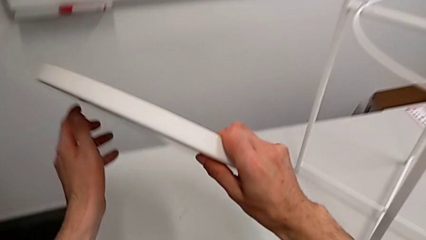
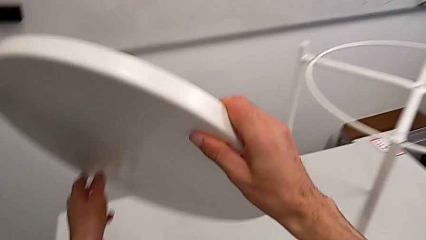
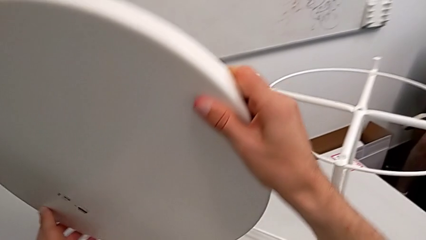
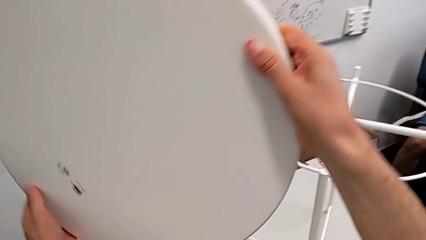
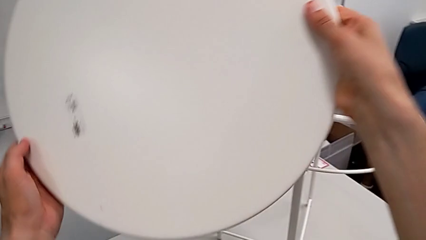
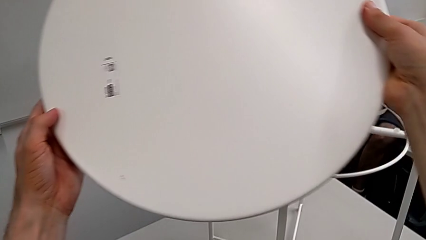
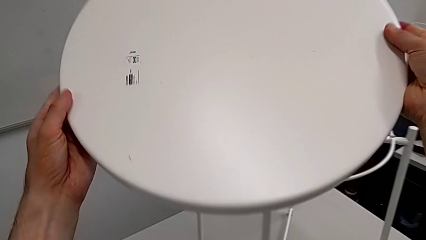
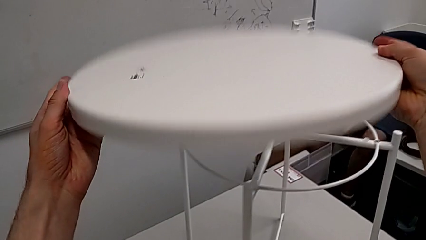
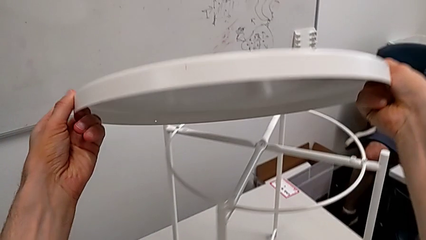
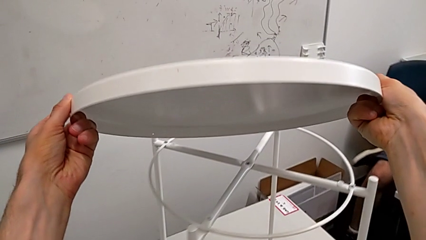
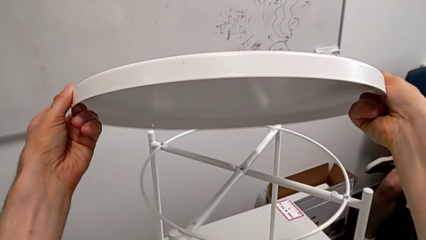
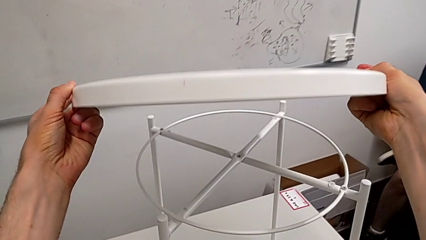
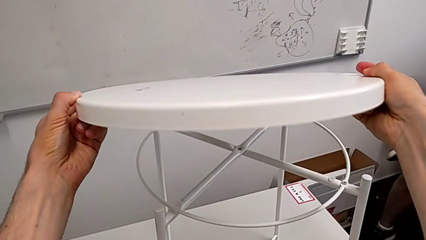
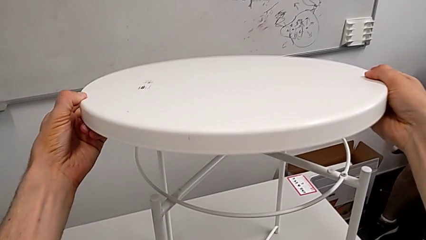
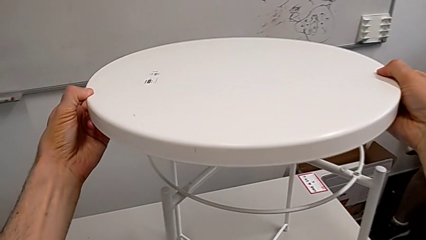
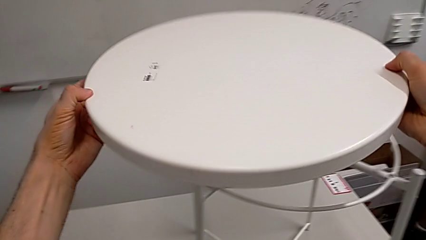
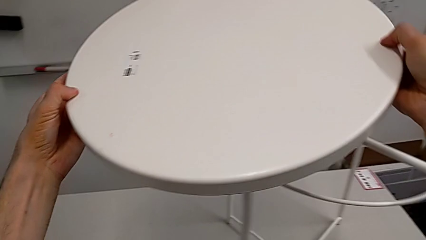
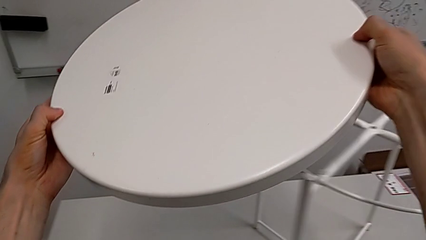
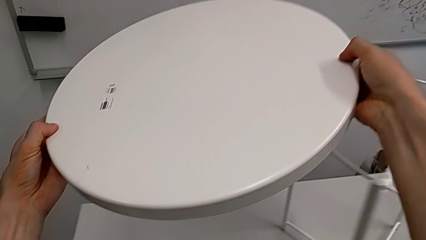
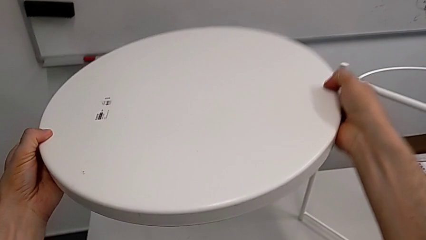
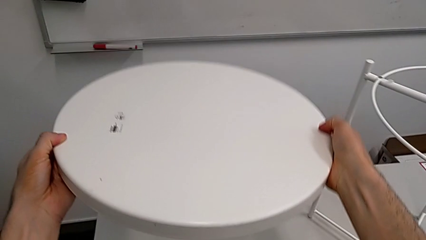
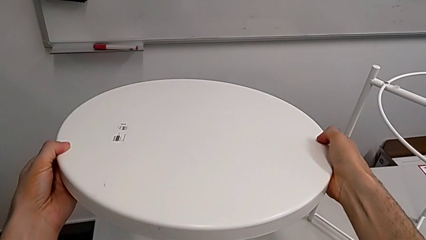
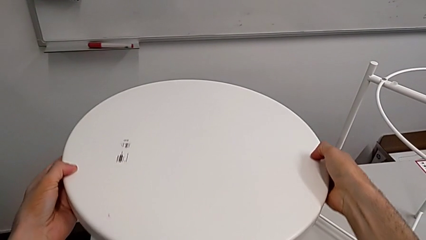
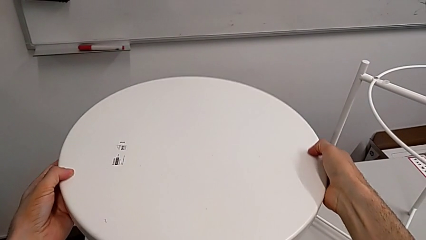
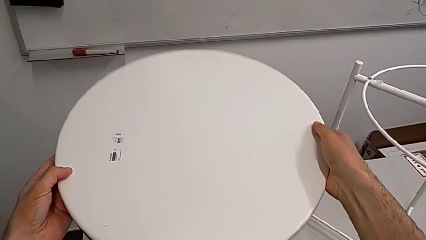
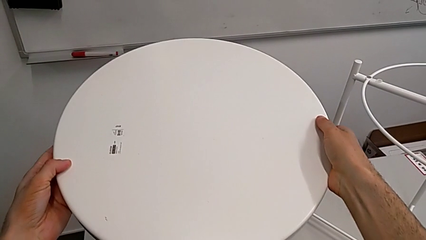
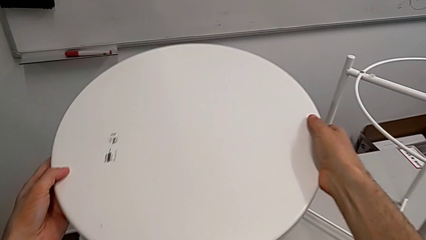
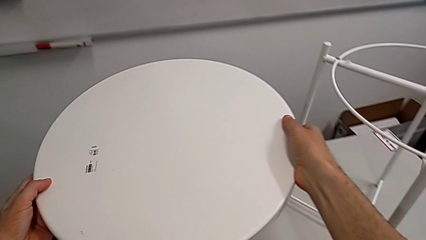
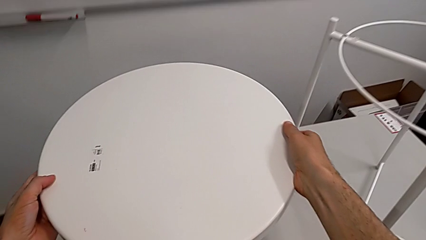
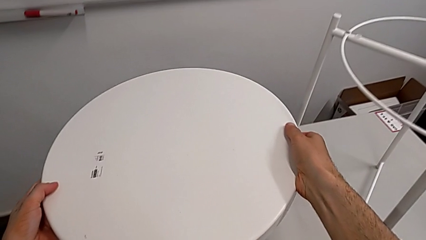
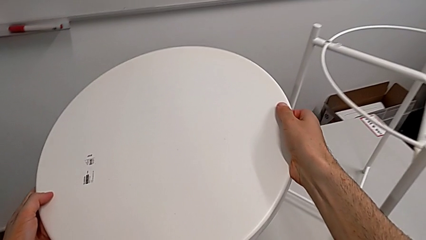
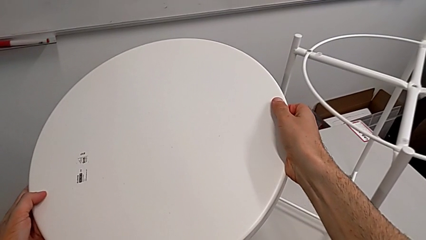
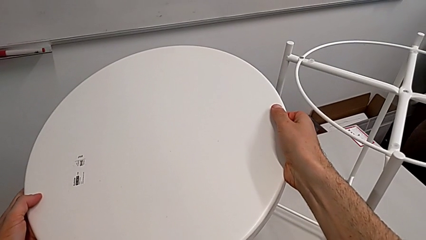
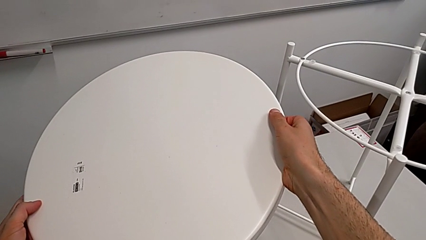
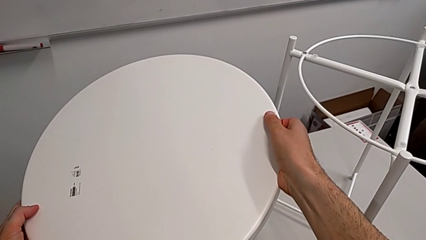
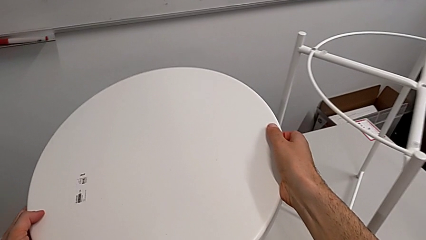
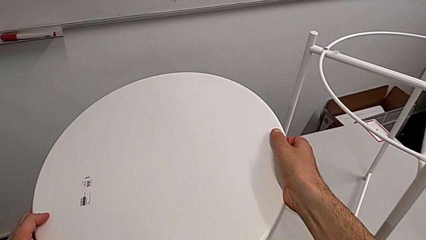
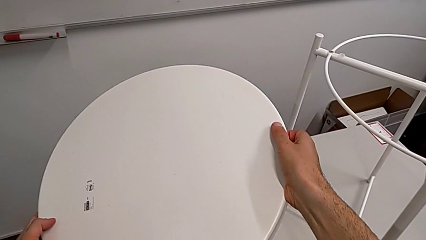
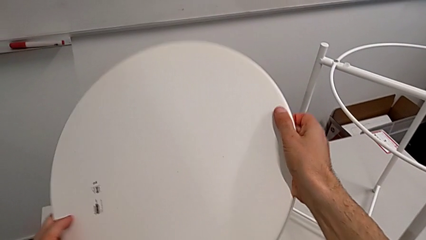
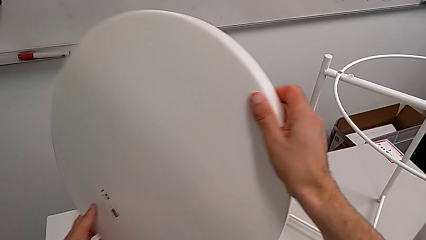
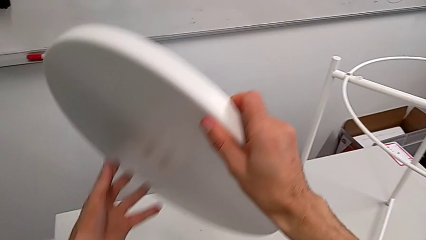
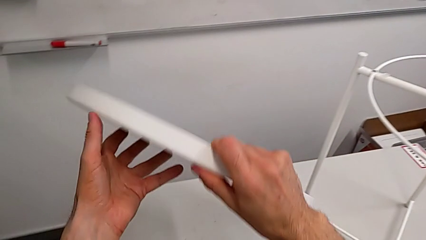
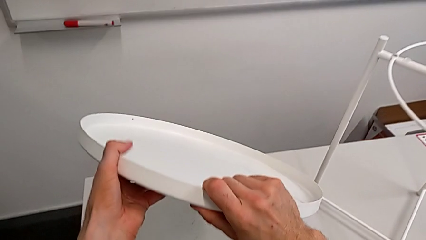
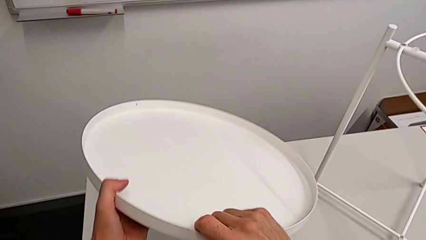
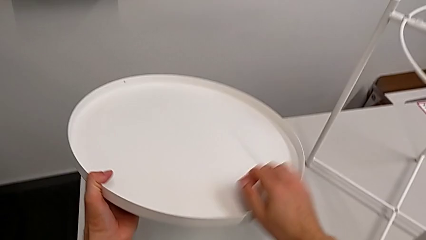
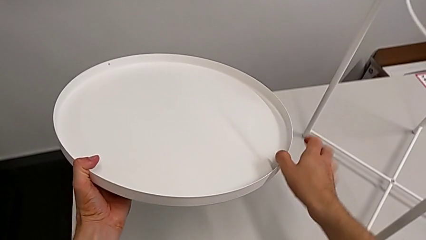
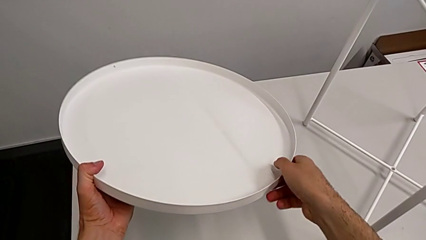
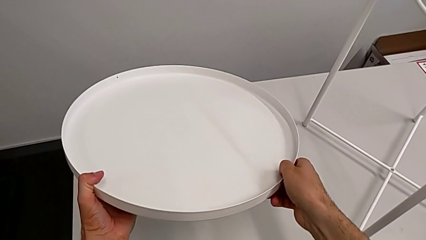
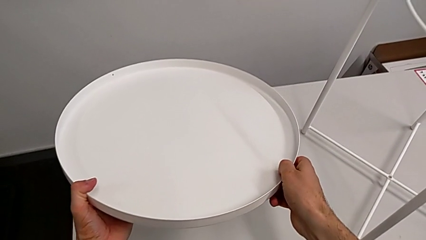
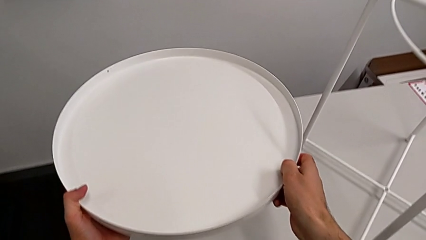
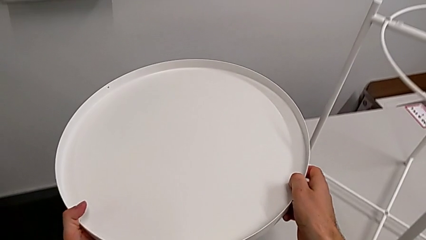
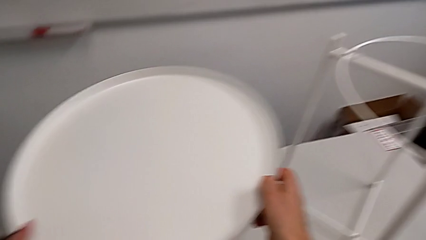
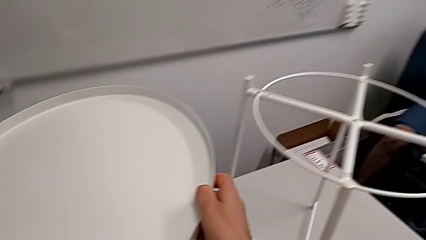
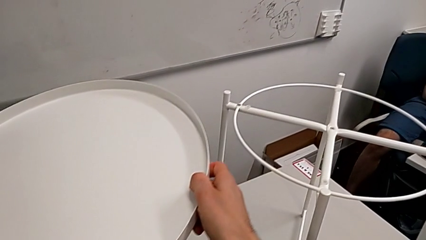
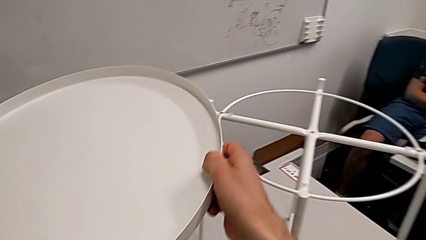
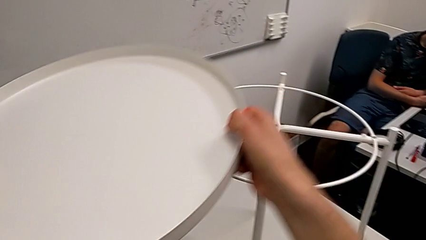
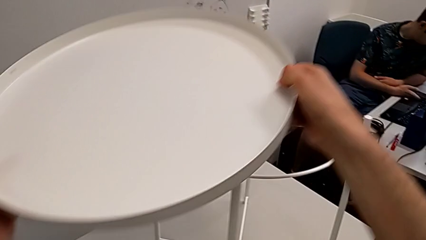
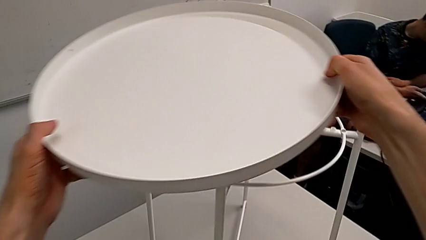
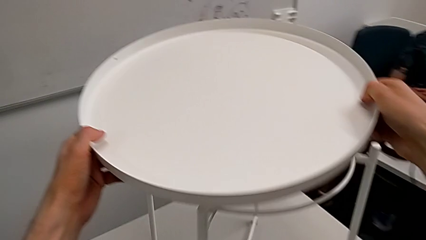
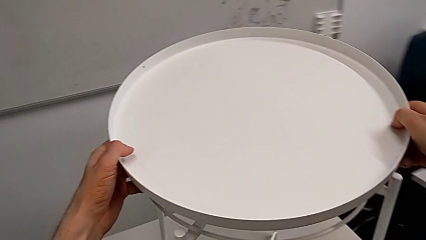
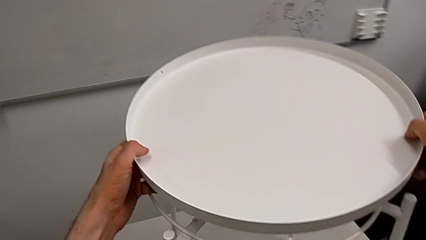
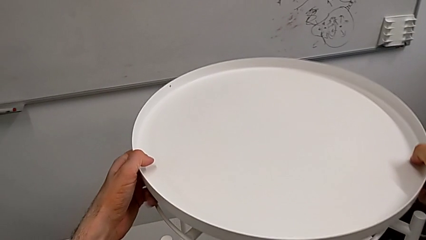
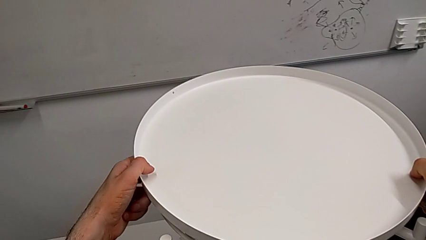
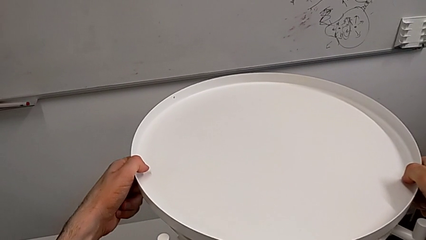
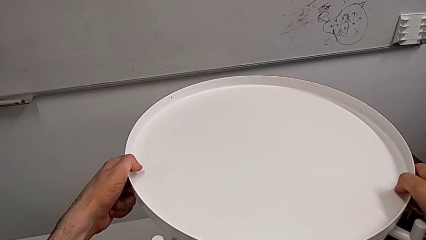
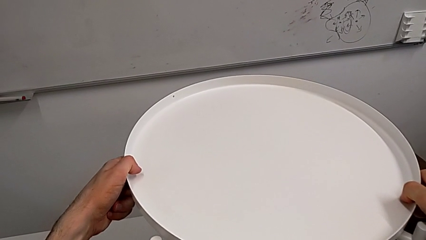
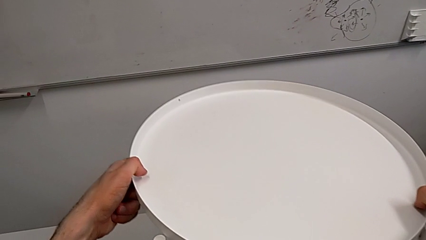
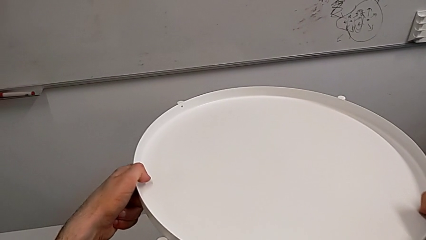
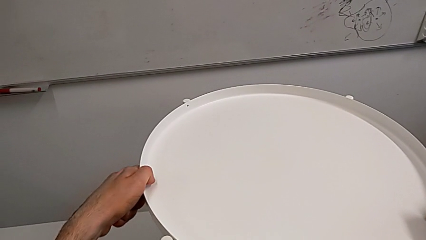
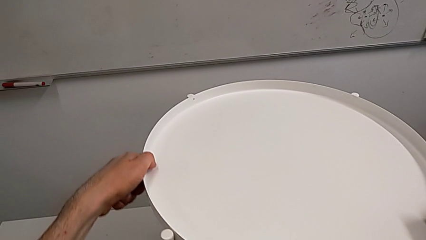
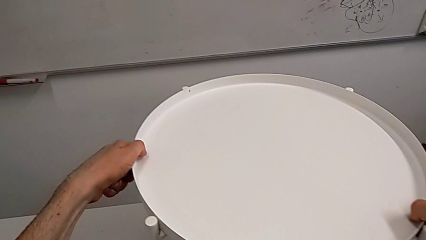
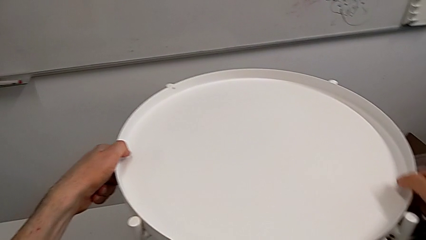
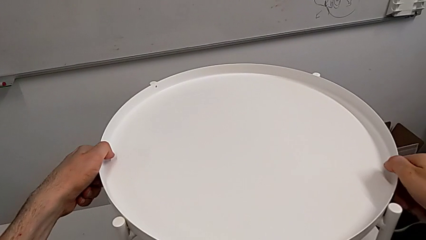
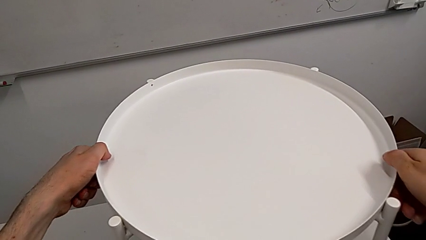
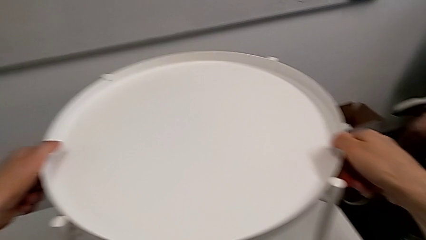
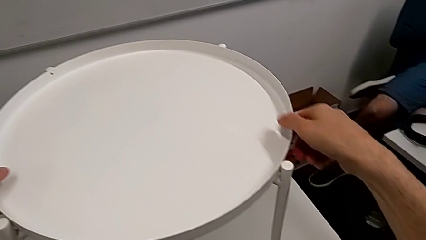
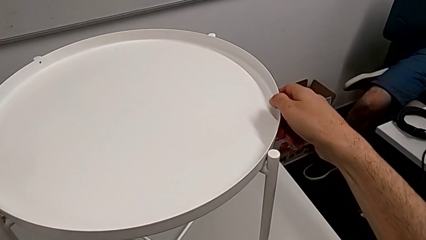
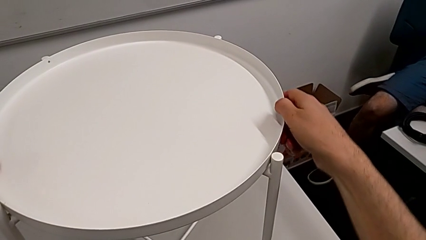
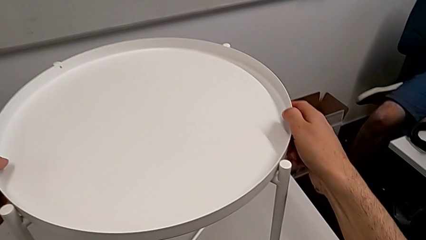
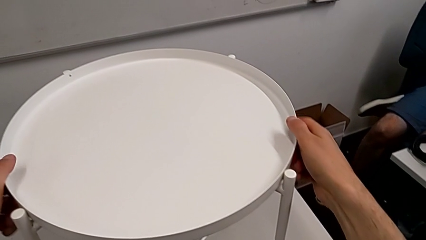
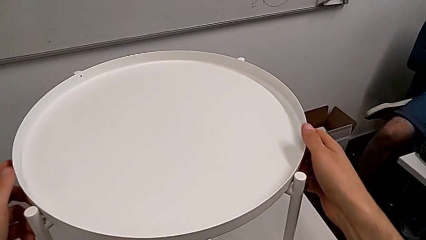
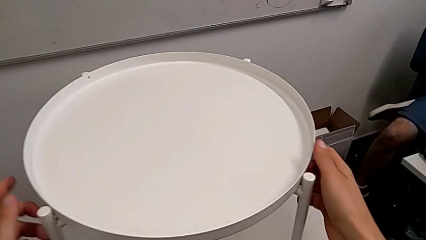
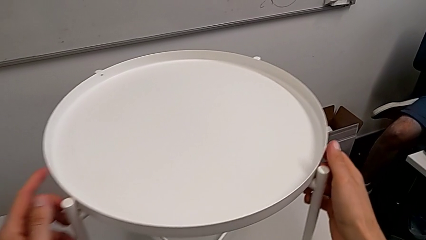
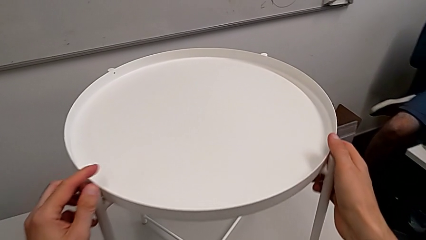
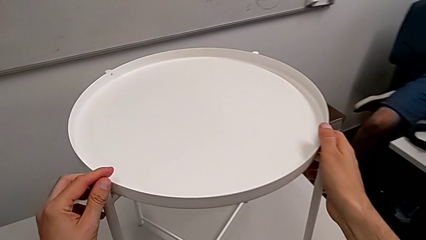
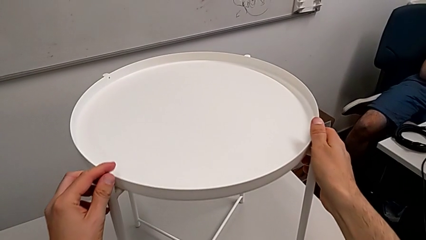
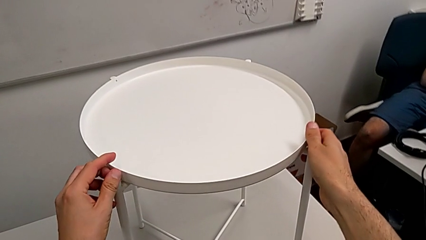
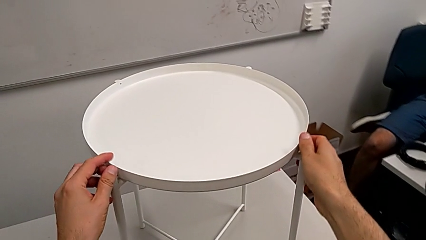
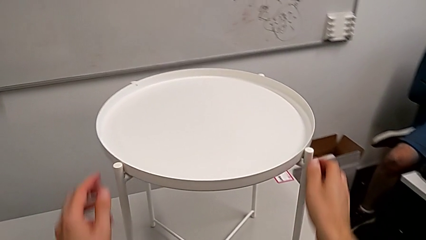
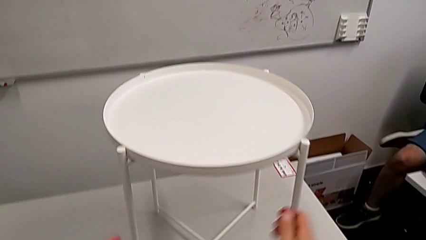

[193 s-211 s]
The camera wearer is assembling the tray. They grab the tray, wrongly lift and hold it, hold the tray, rotate it, align it twice and inspect the tray.
